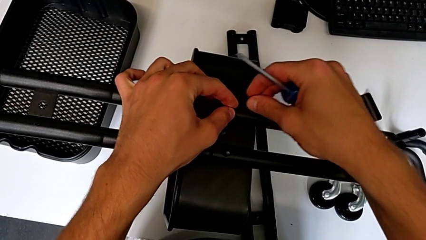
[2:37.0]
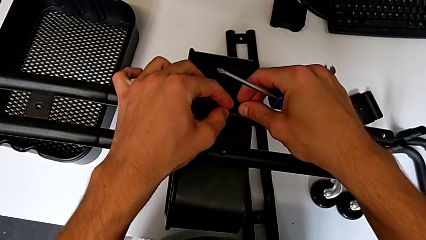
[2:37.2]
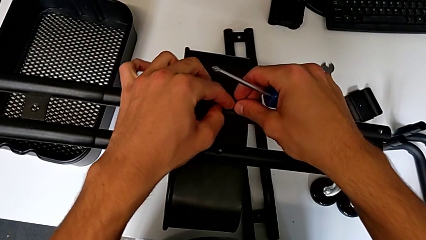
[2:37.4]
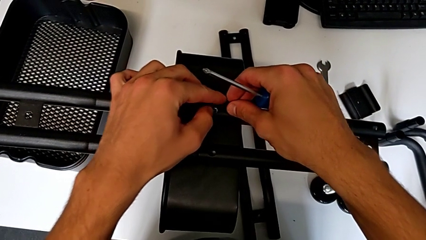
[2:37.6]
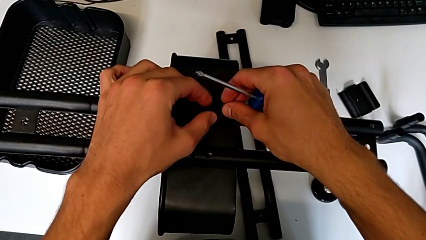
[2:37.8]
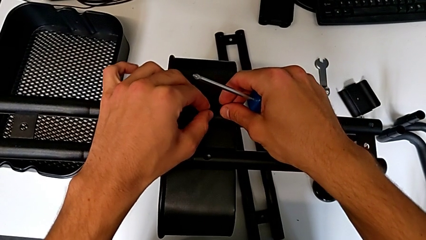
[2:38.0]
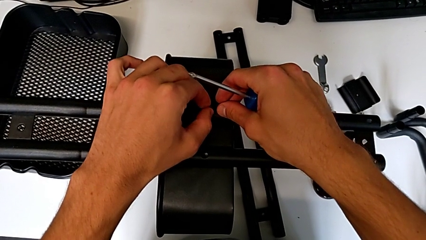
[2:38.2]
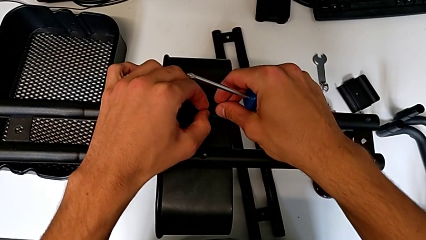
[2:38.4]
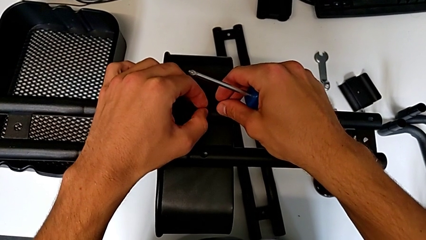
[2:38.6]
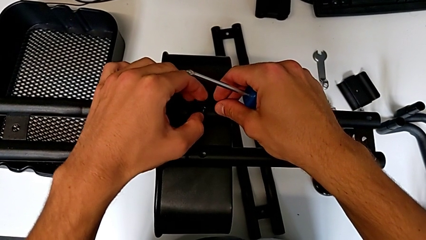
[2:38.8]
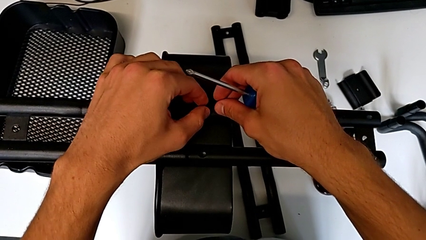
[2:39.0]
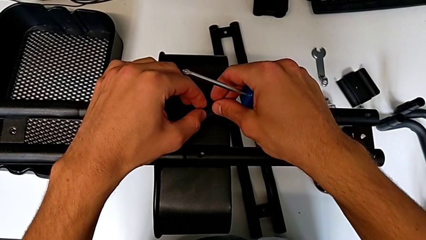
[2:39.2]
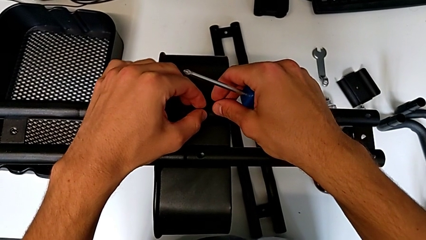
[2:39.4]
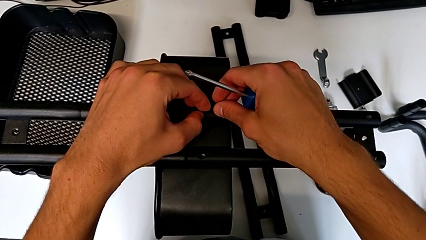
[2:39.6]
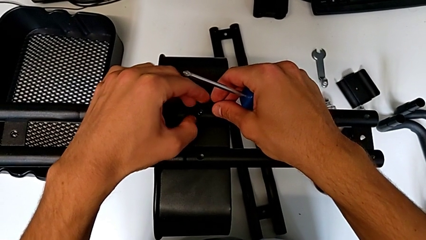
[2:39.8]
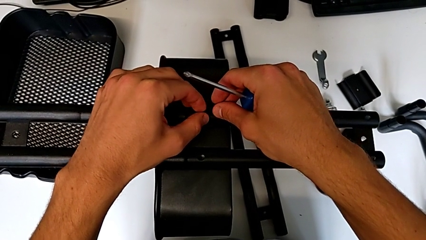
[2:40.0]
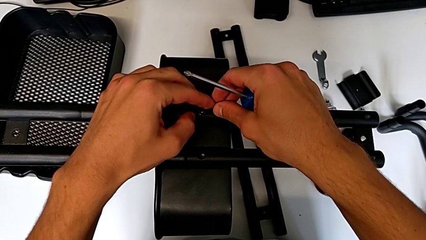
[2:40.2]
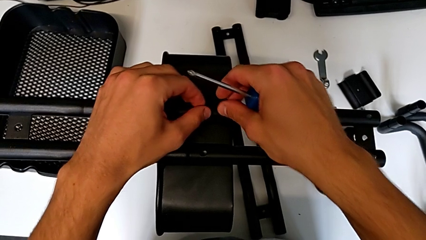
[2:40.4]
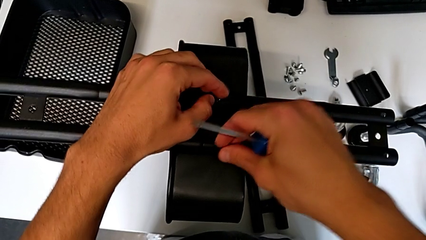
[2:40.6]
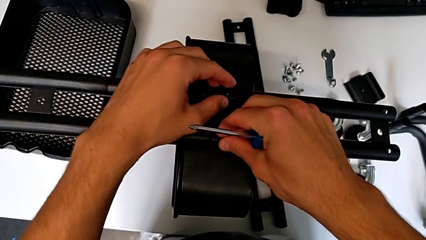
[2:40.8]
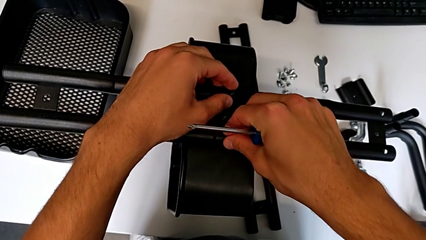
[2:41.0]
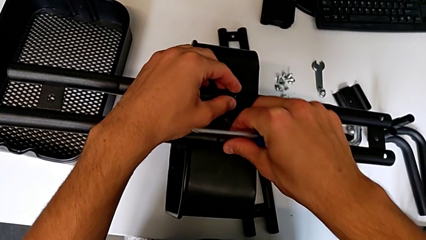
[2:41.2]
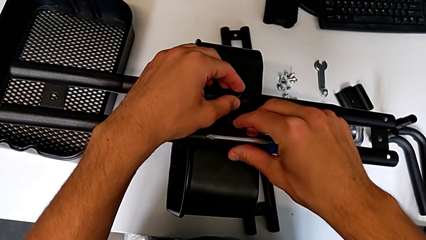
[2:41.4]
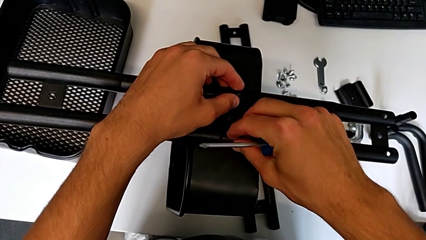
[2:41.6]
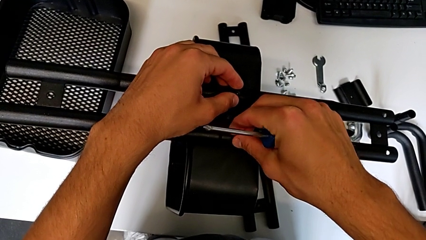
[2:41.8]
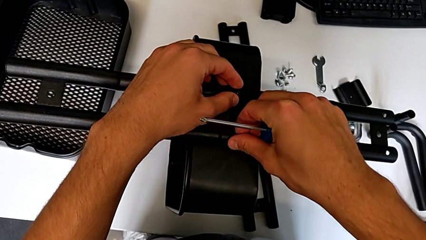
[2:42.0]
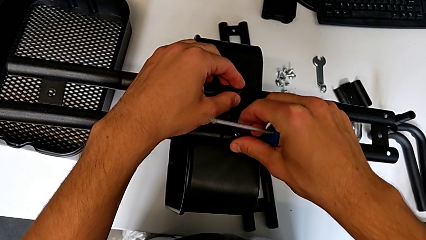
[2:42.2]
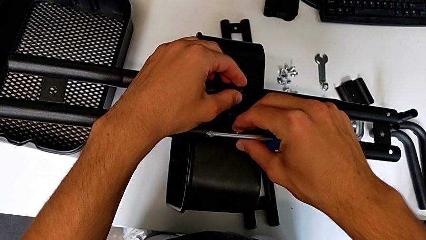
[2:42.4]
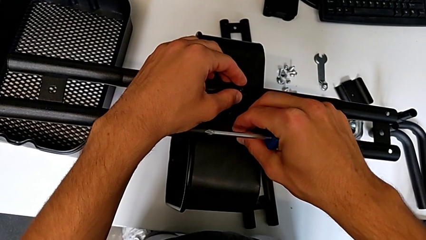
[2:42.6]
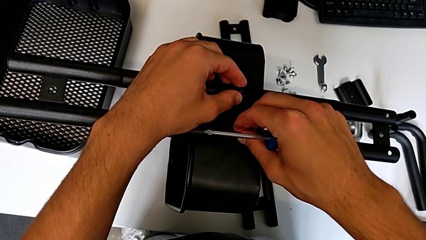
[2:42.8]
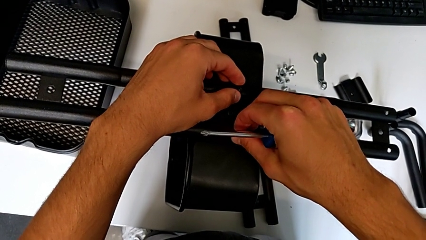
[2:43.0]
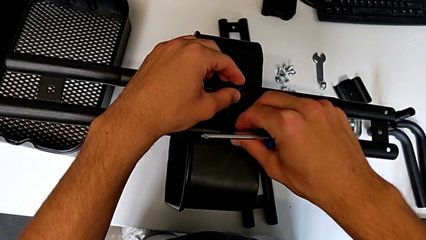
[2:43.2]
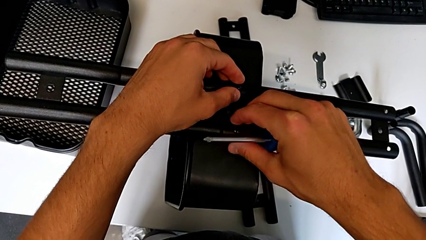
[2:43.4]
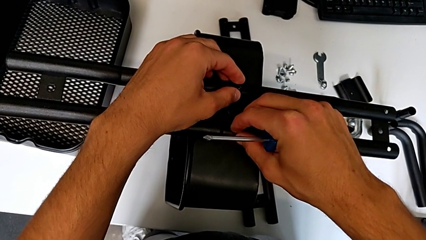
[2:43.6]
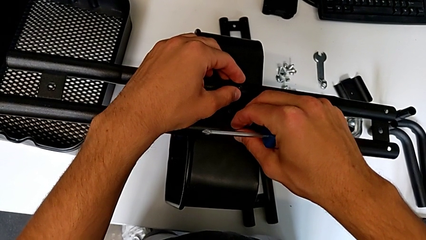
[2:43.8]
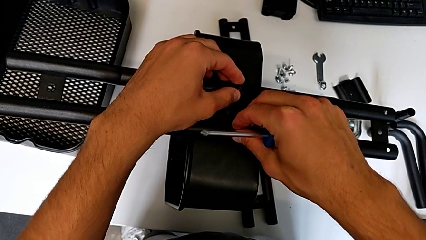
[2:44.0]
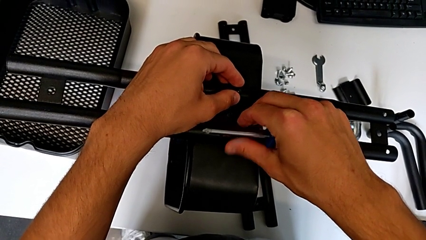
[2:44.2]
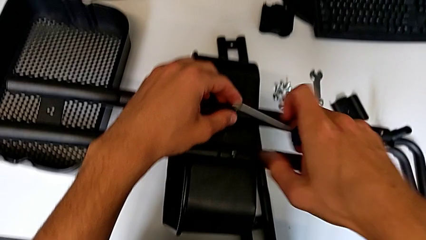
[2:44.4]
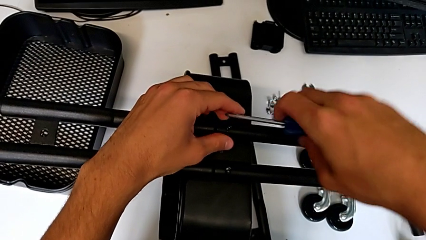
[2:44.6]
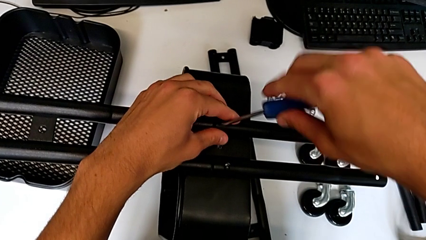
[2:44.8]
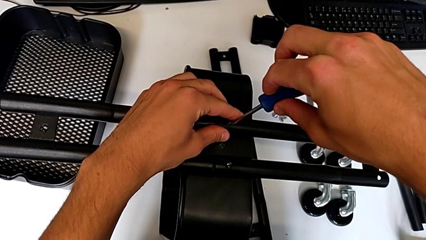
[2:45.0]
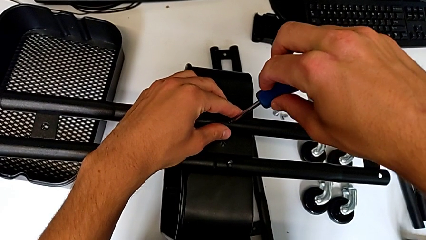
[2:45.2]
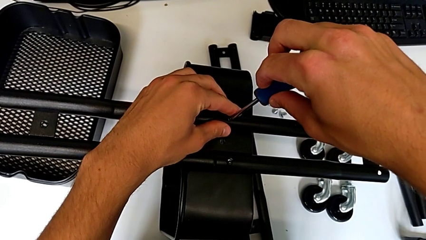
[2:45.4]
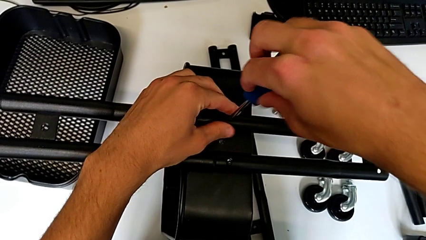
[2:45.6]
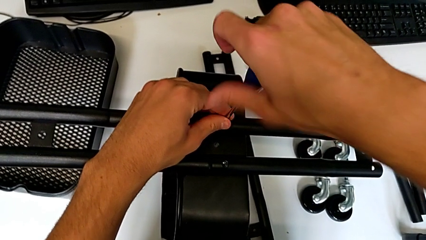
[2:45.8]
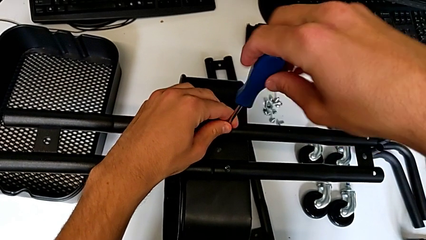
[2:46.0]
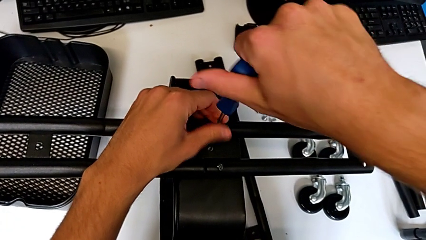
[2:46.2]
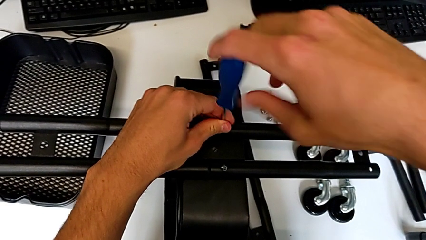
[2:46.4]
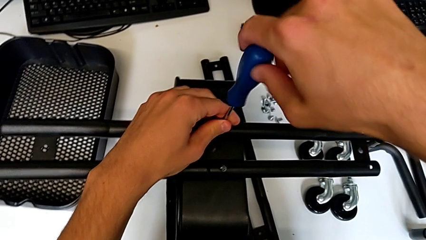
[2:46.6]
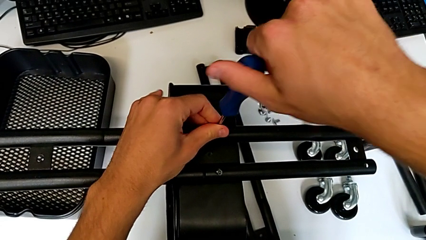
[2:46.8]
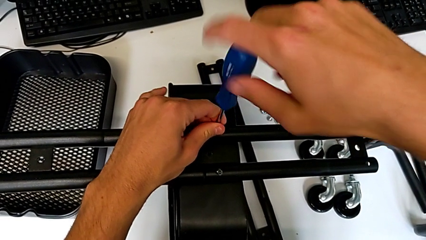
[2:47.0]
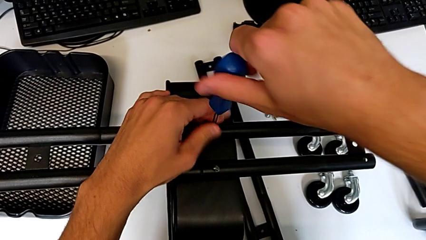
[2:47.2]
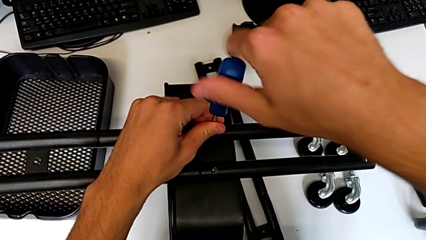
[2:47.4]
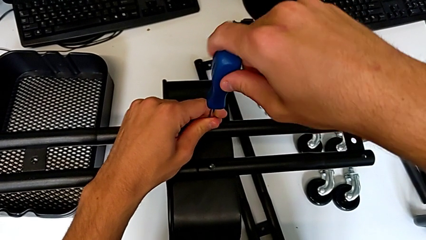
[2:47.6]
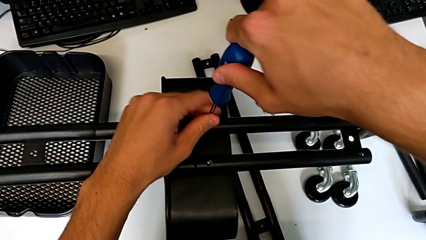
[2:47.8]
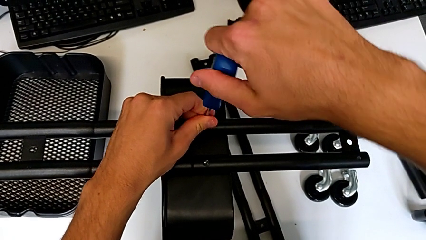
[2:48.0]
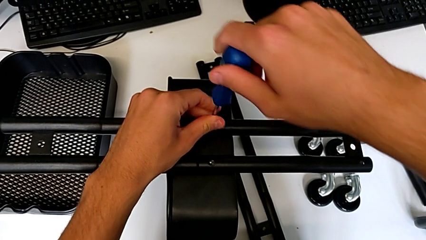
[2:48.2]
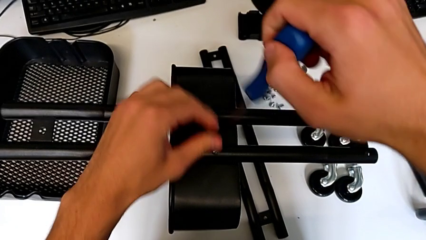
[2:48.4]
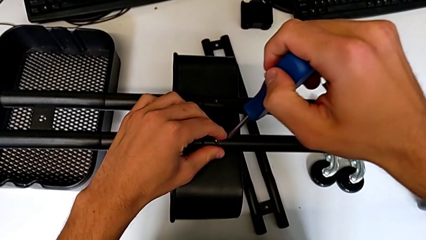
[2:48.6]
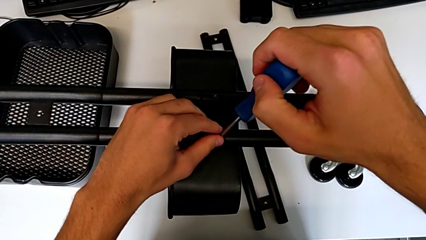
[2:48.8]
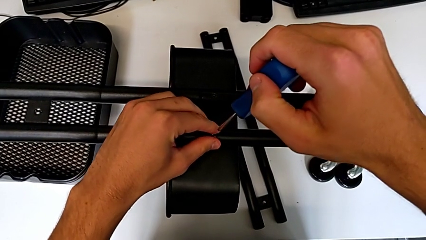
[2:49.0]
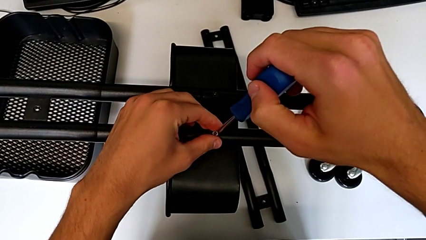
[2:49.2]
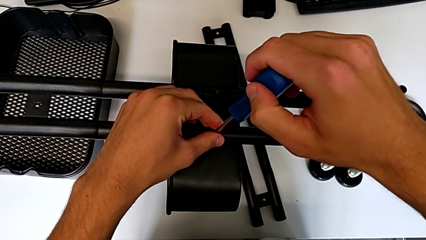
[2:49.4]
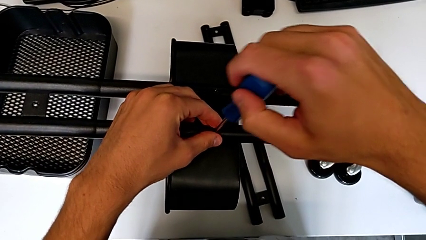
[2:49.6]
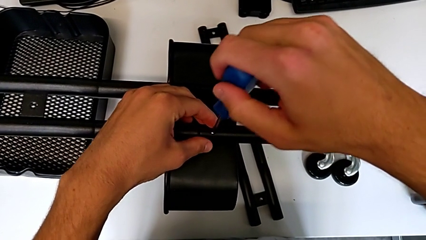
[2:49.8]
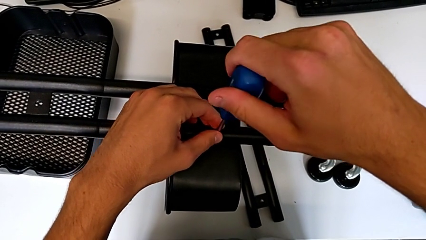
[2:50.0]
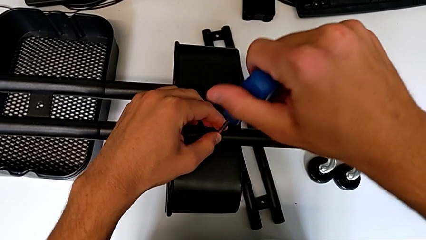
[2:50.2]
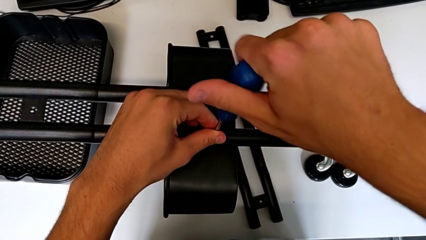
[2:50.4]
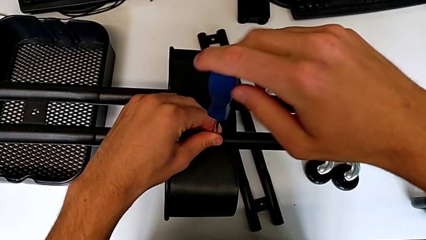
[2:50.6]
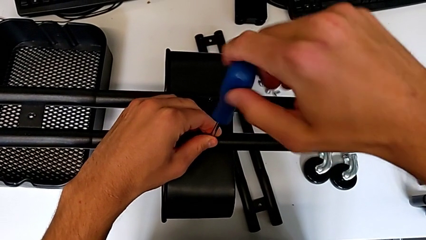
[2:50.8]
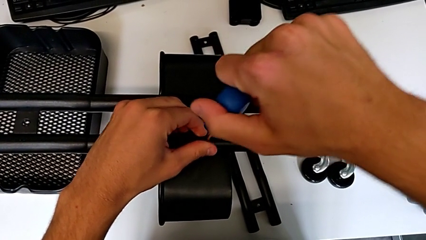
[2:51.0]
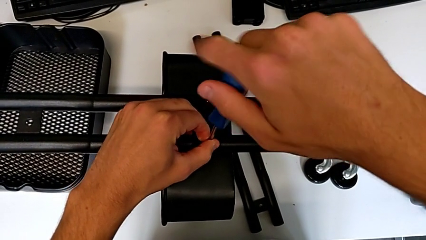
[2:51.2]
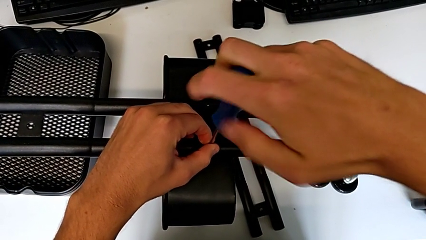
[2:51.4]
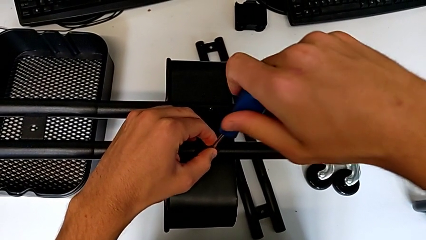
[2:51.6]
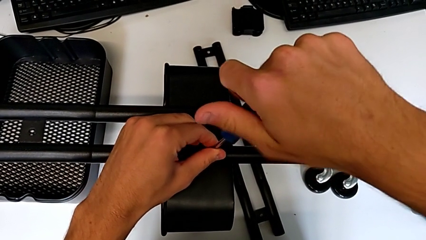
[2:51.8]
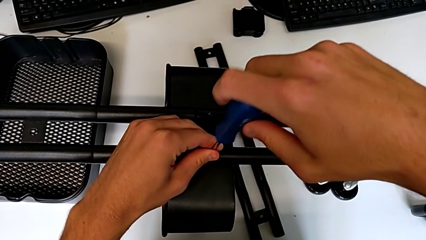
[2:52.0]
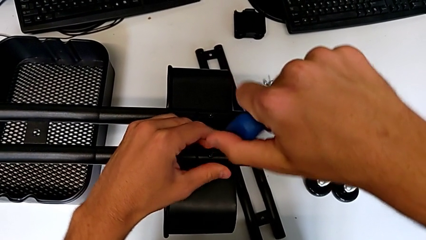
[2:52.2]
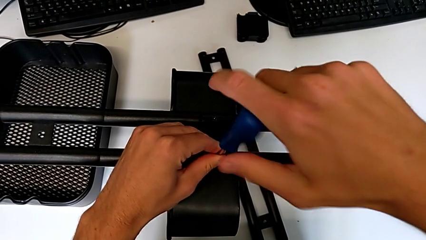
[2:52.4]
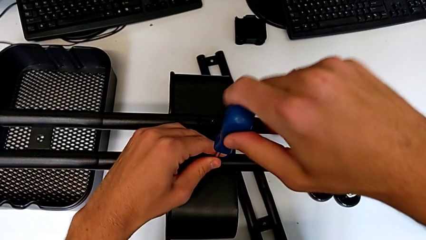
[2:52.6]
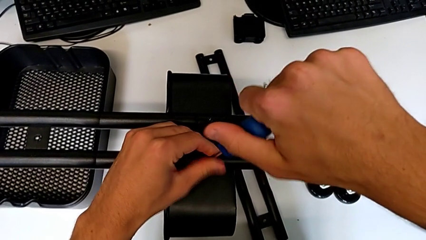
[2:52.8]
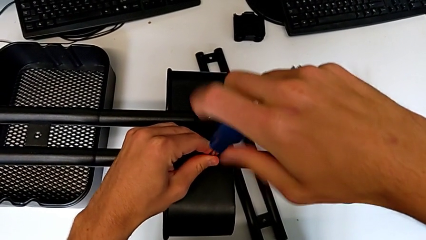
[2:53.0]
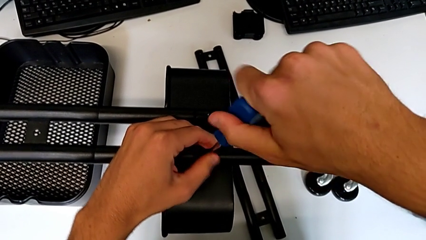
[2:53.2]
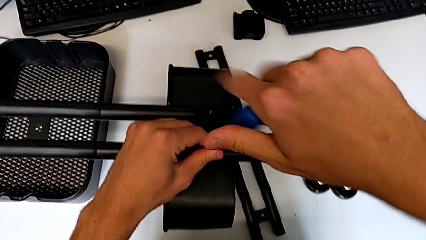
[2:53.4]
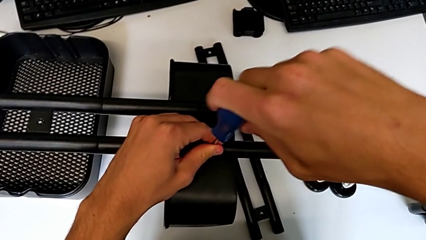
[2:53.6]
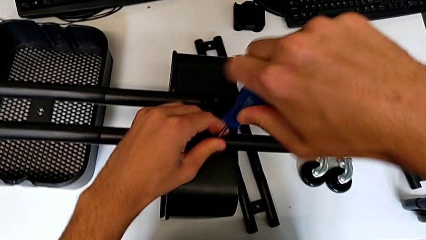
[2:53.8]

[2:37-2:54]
The camera wearer is attempting to assemble the side bar of the furniture. They keep screwing the screw, approach the screwdriver, insert the first screwdriver, screw the screw, insert the screwdriver and begin to screw the screw.
